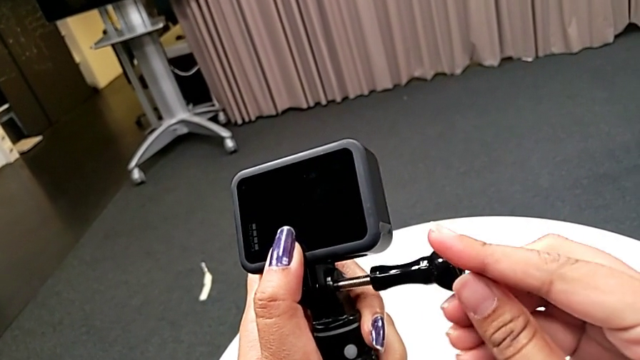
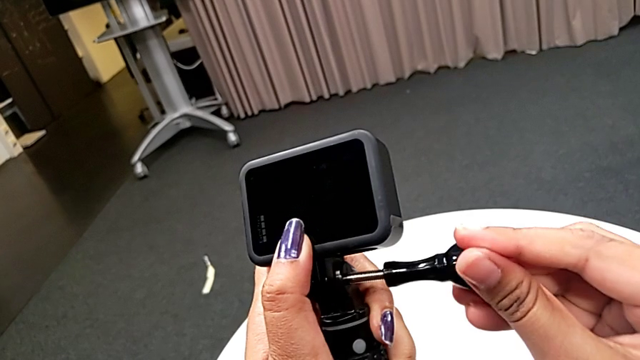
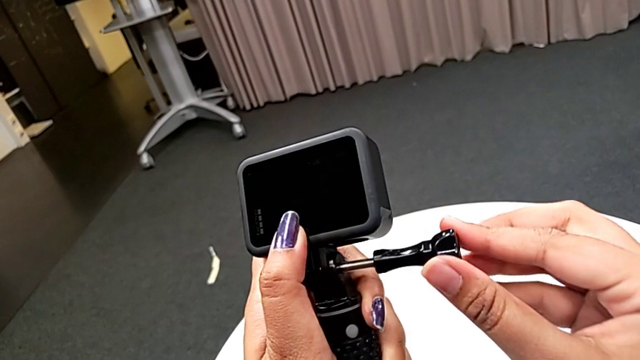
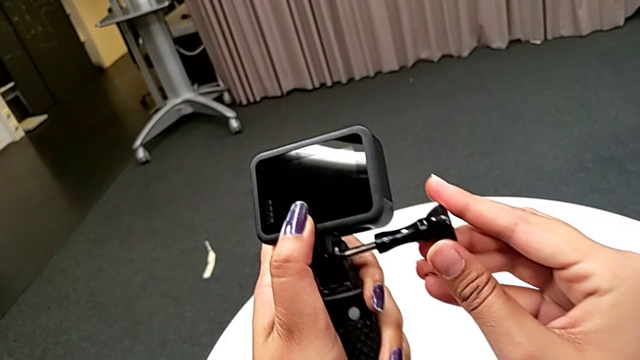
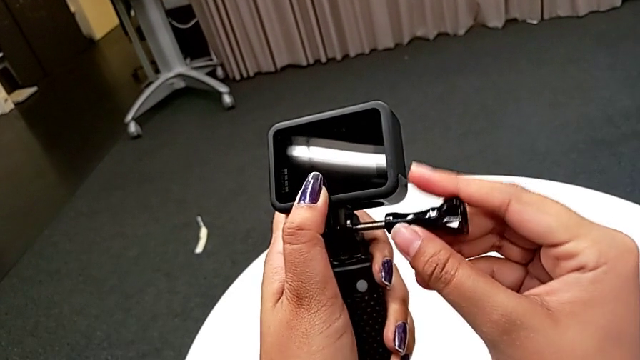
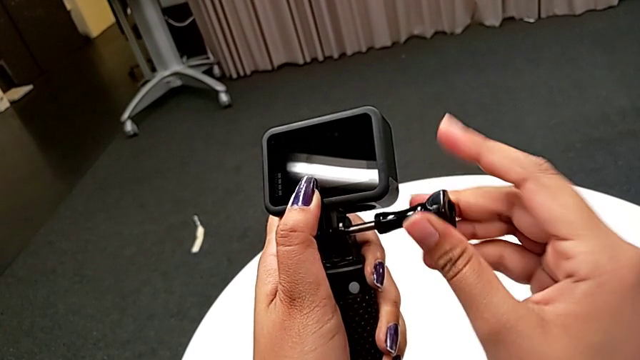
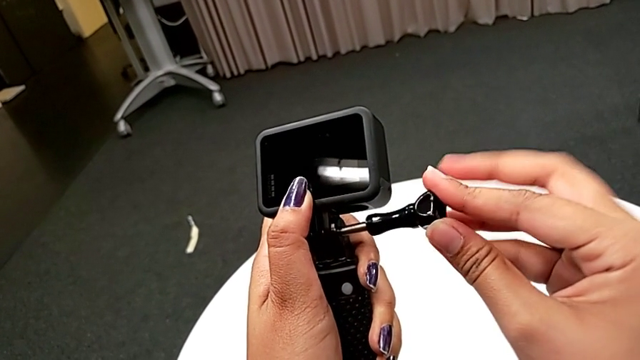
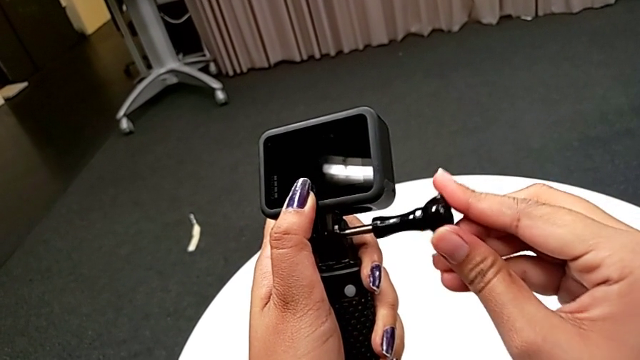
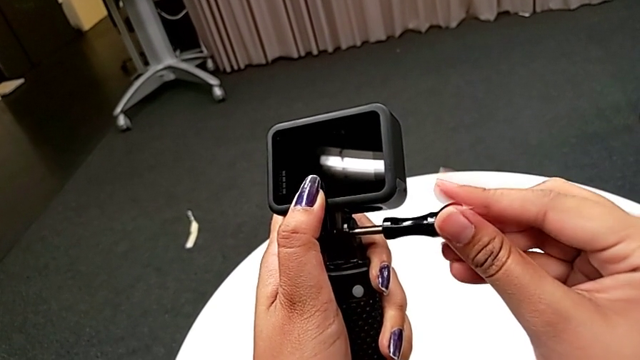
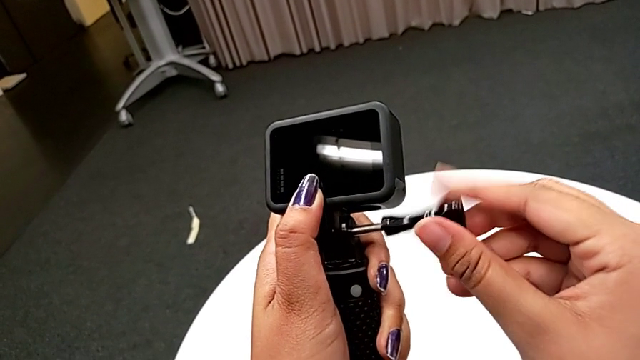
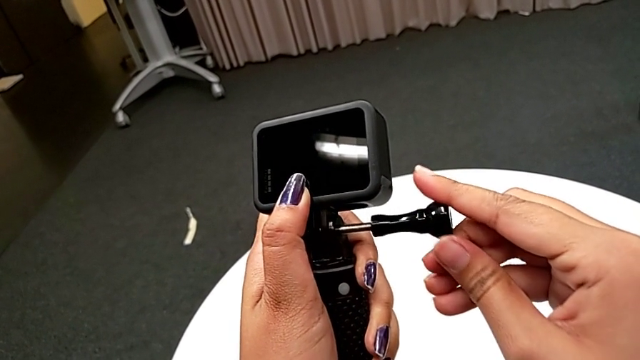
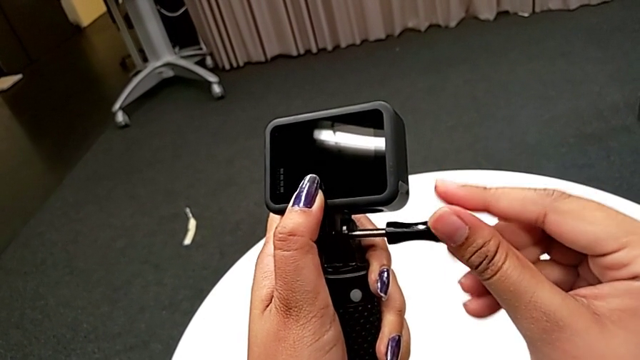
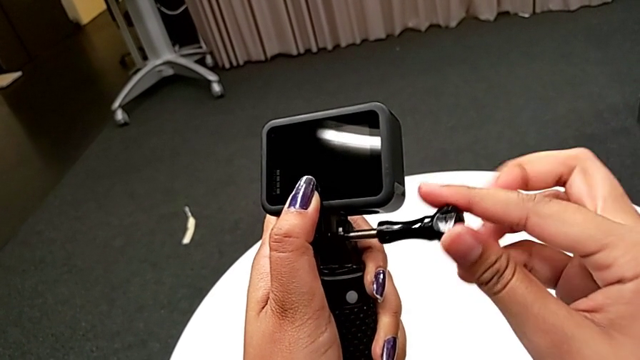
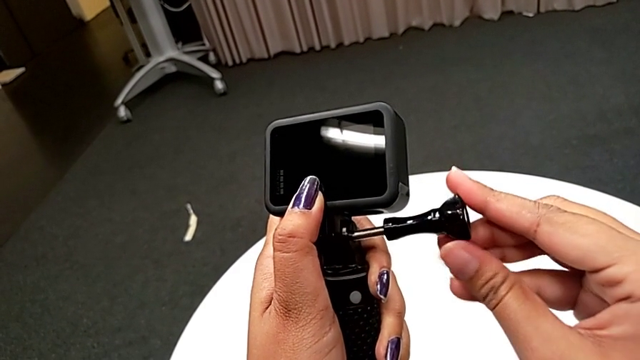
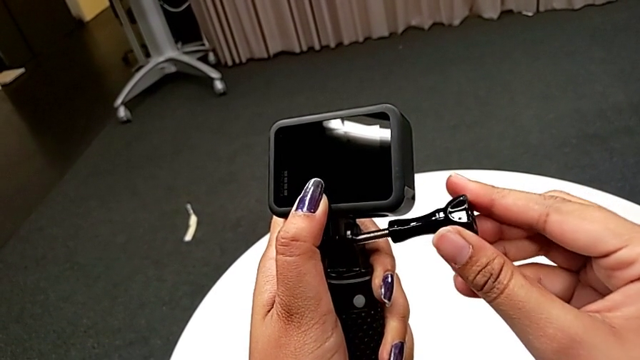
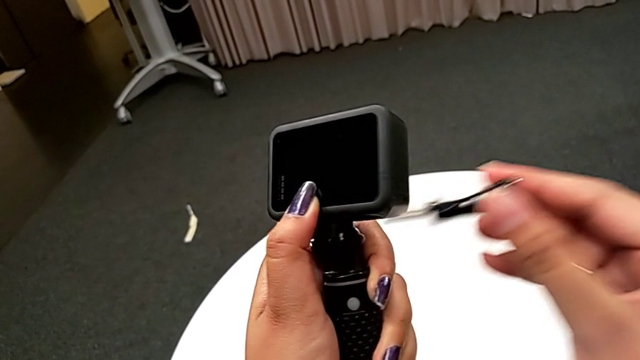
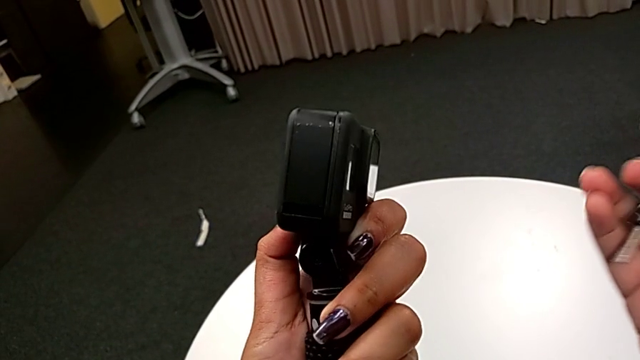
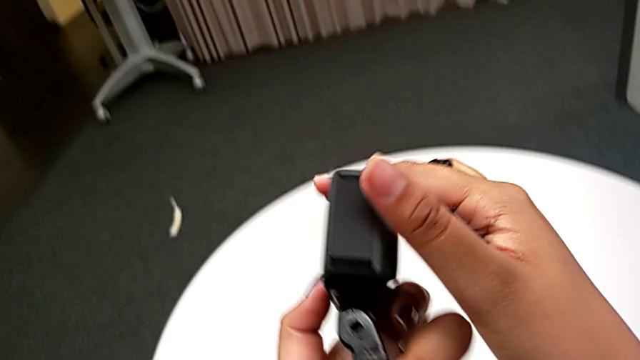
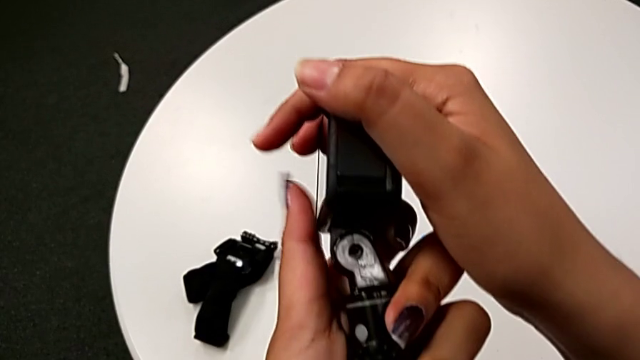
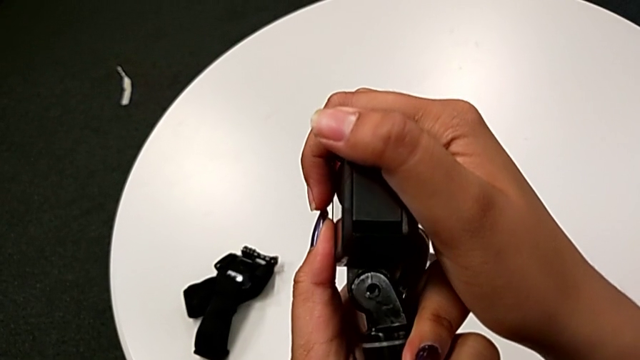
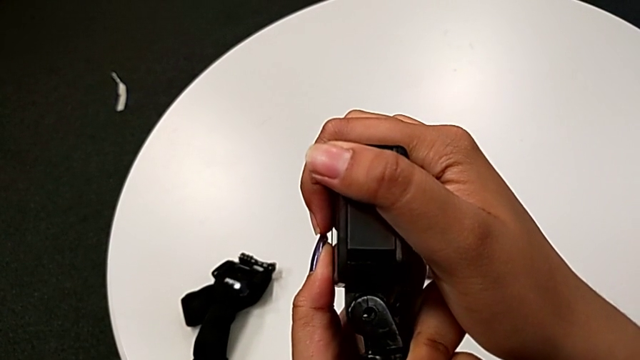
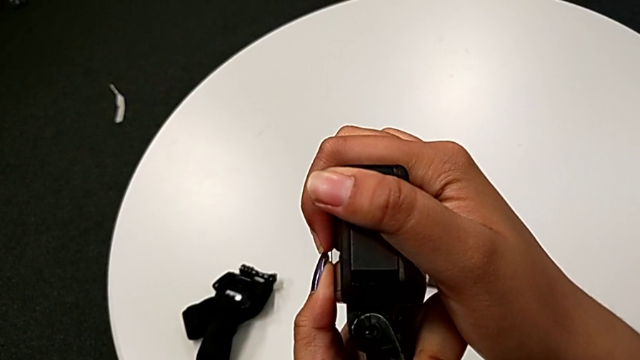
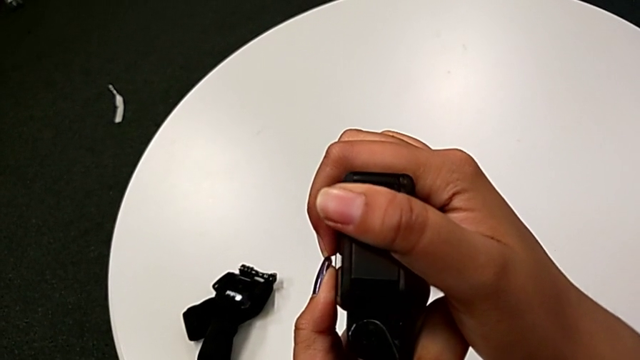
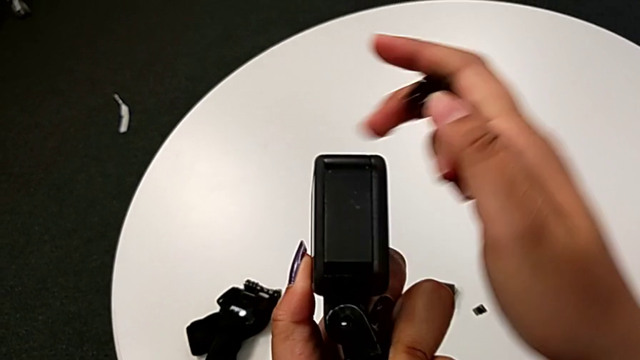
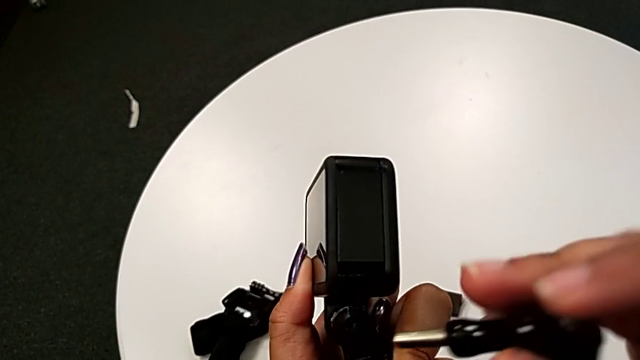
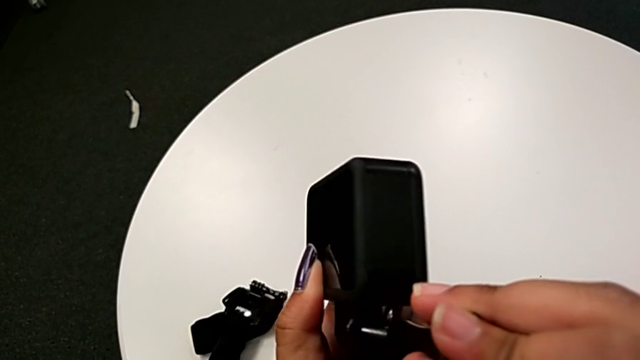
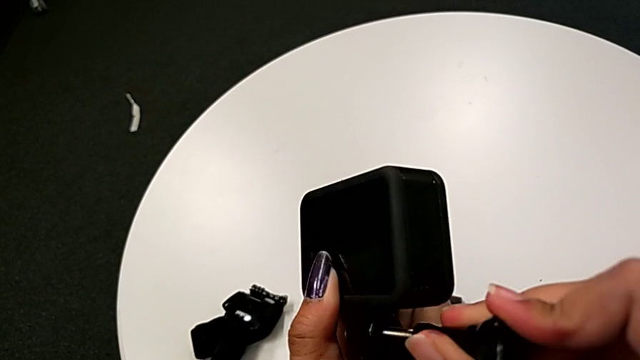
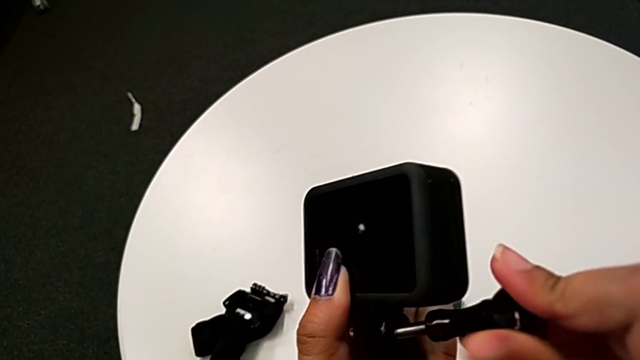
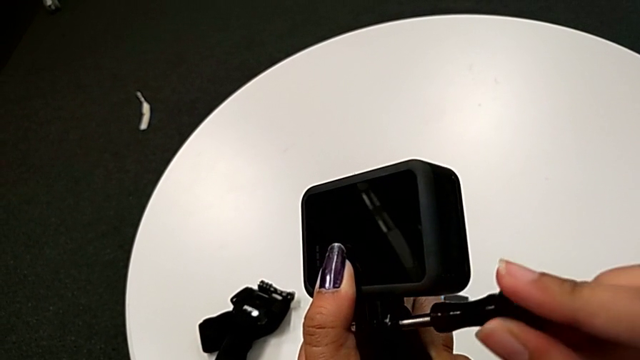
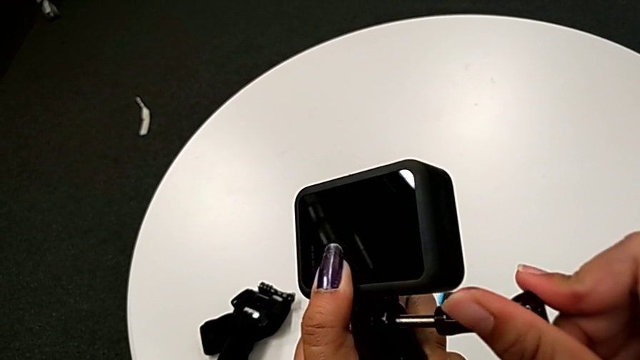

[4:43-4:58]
The camera wearer is attaching the handheld to the GoPro. They keep screwing the screw and begin to screw it.

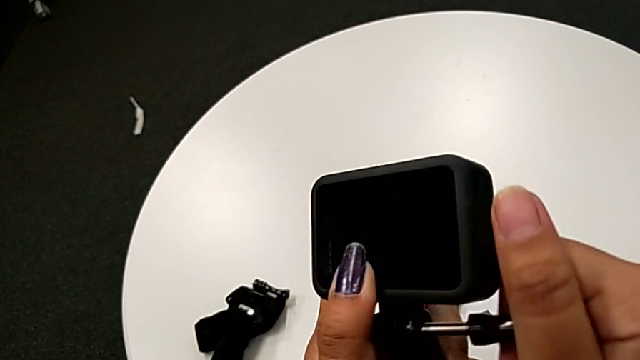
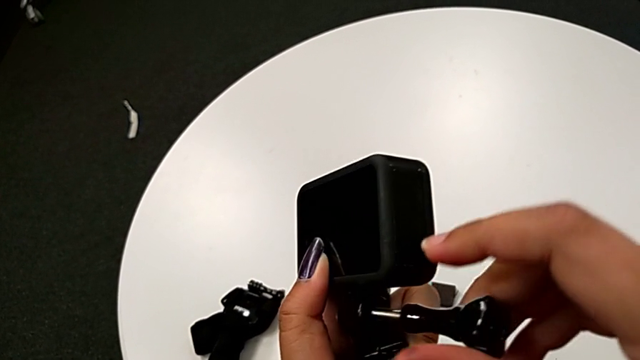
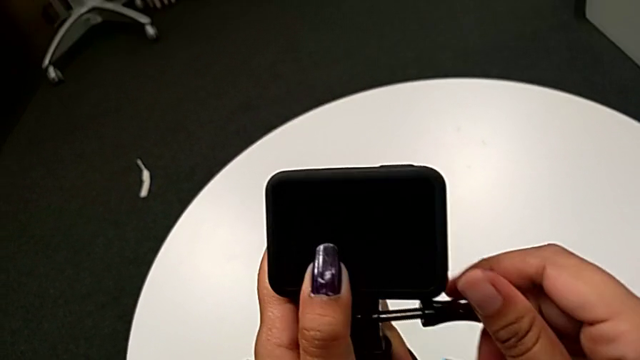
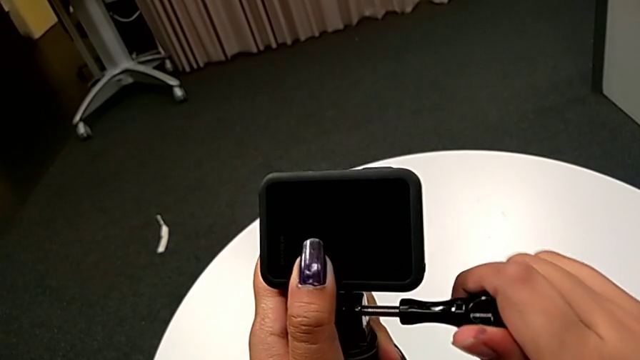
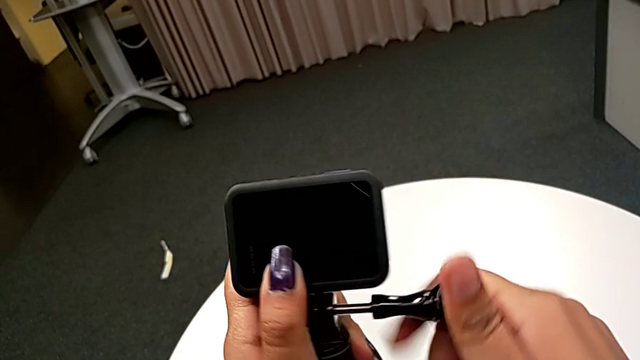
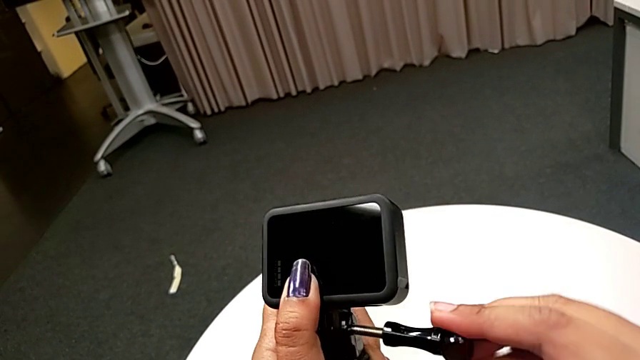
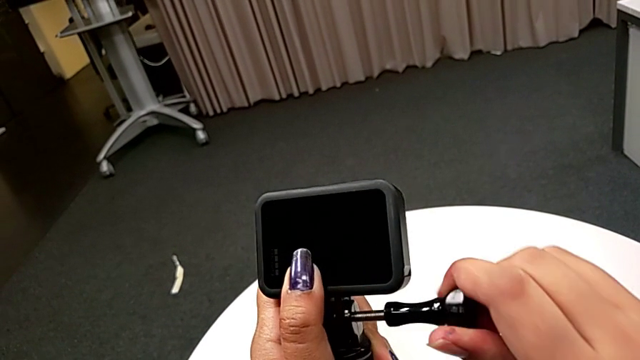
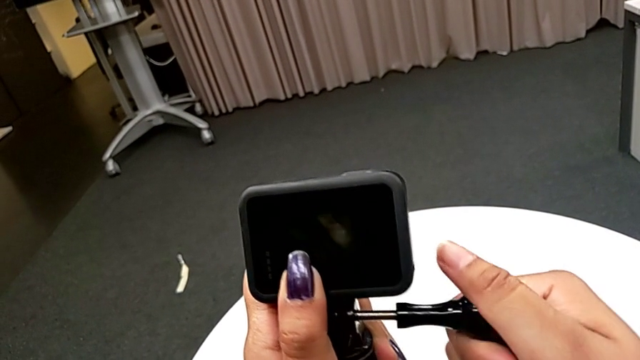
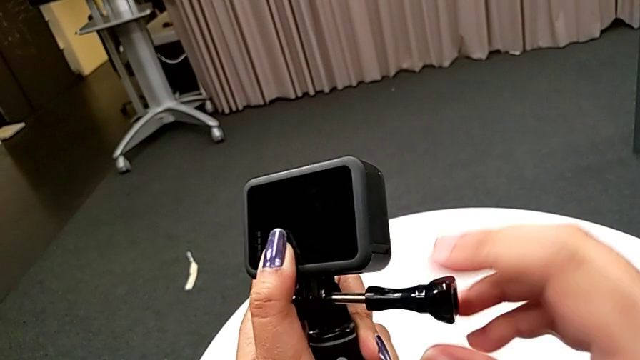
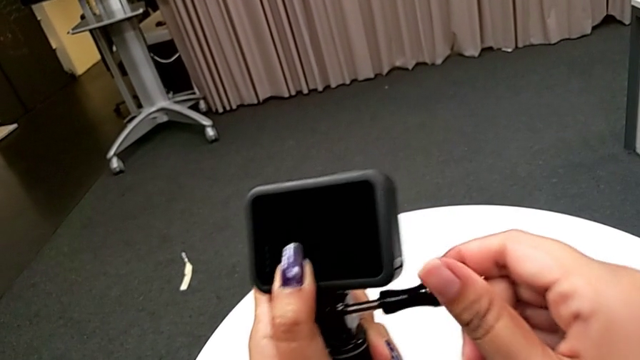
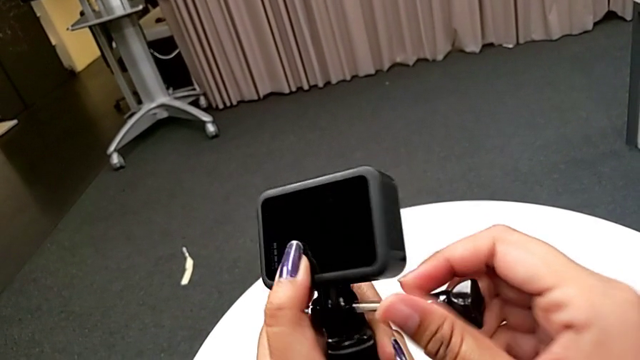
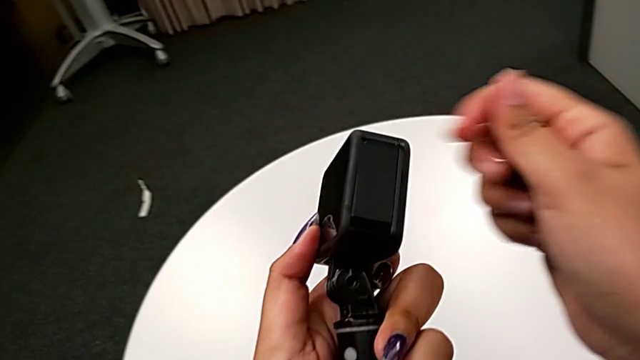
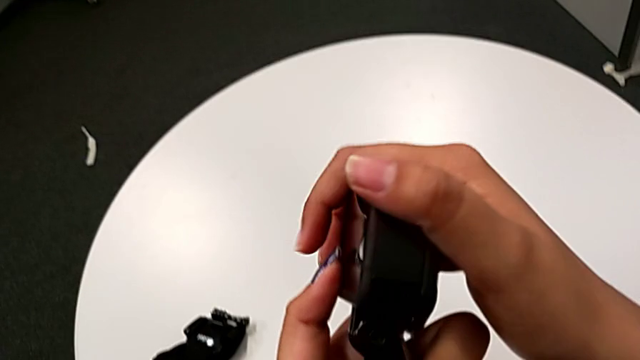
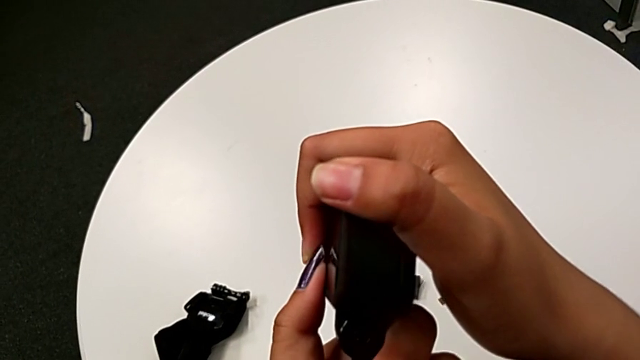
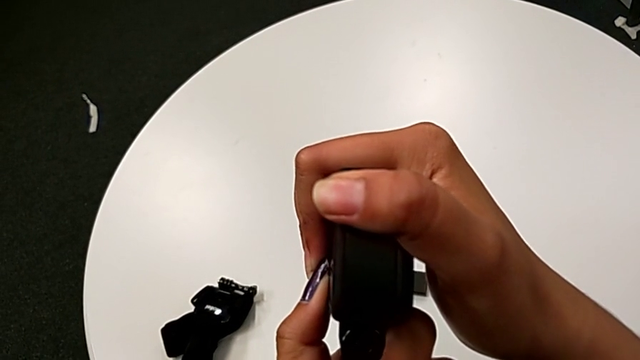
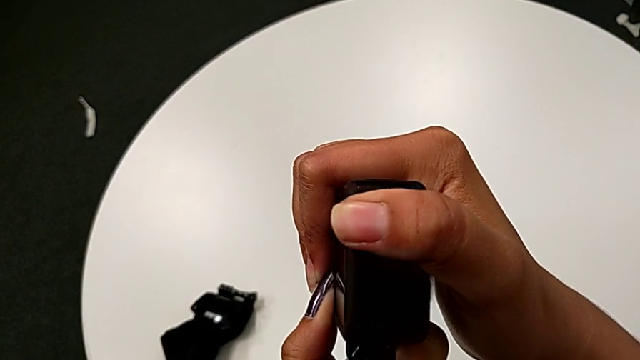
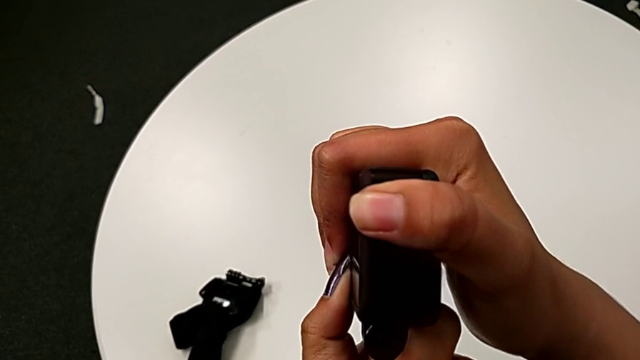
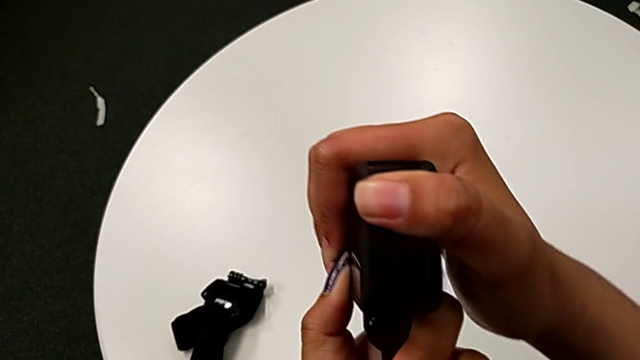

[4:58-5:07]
The camera wearer is attaching the handheld to the GoPro. They keep screwing the screw.
